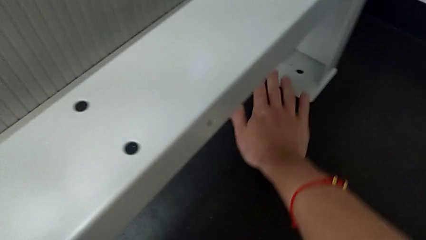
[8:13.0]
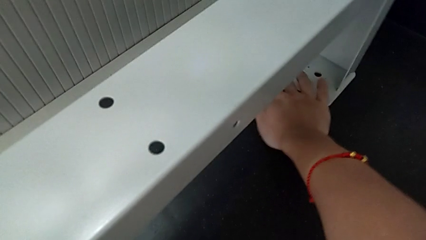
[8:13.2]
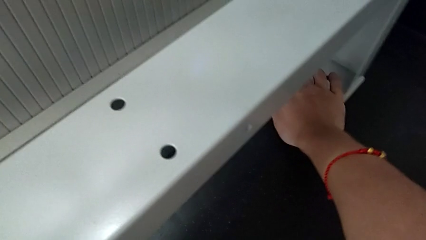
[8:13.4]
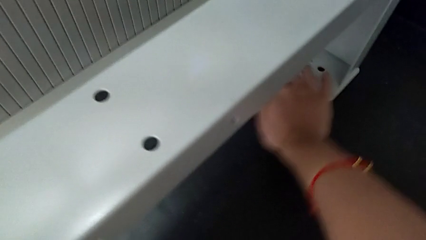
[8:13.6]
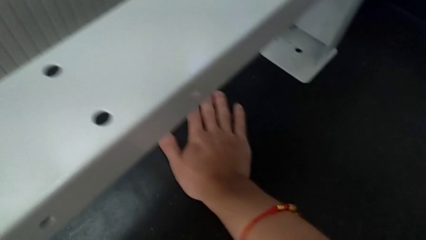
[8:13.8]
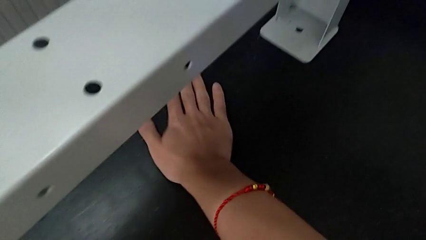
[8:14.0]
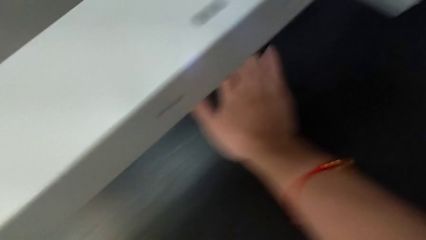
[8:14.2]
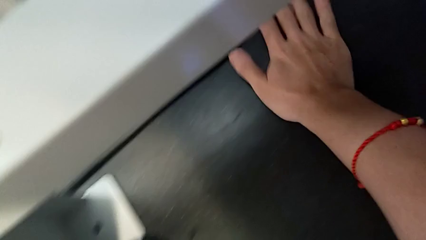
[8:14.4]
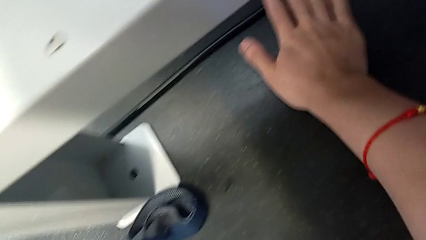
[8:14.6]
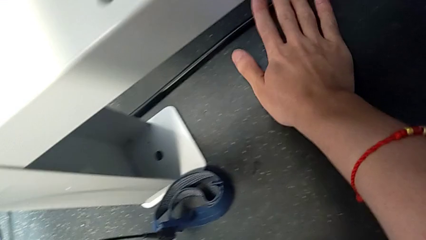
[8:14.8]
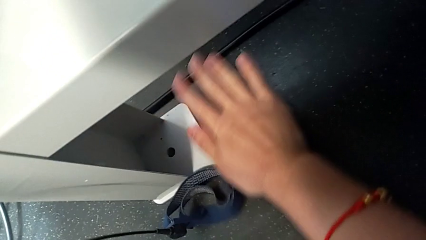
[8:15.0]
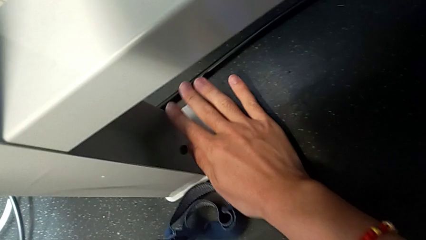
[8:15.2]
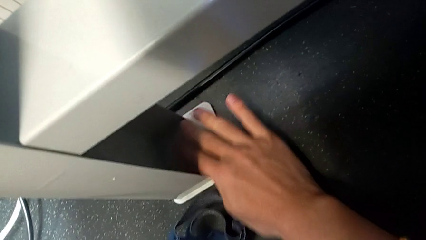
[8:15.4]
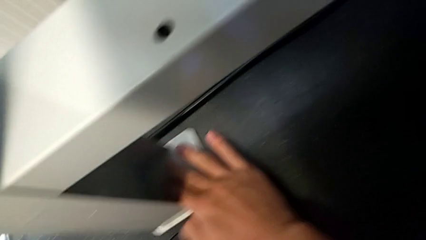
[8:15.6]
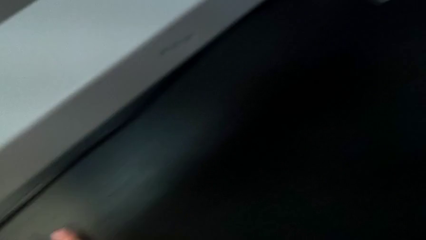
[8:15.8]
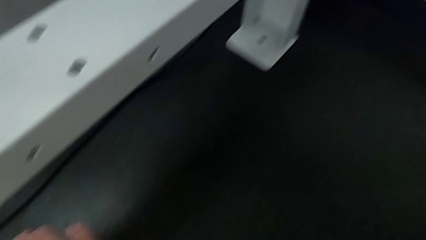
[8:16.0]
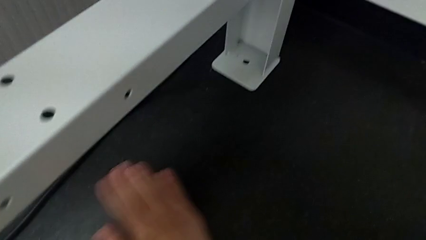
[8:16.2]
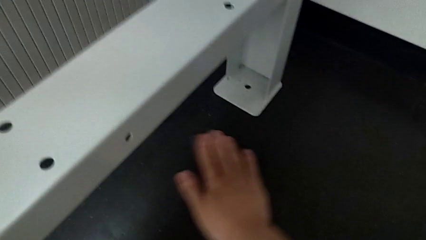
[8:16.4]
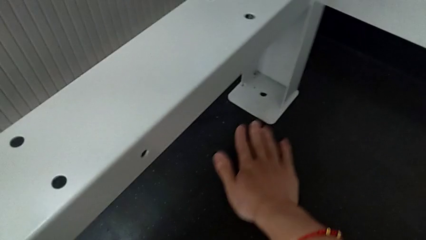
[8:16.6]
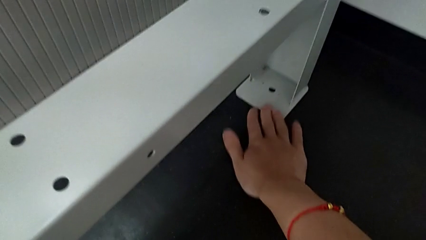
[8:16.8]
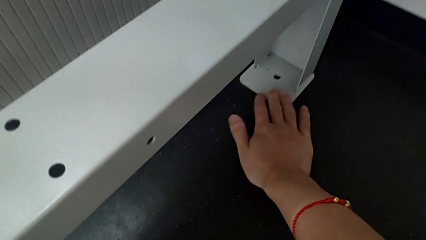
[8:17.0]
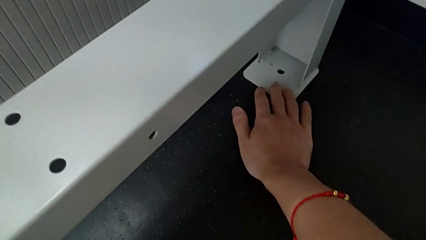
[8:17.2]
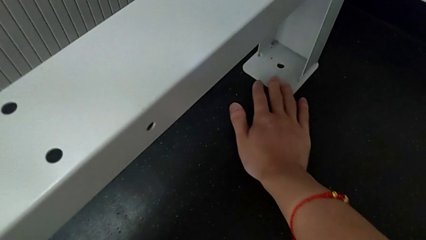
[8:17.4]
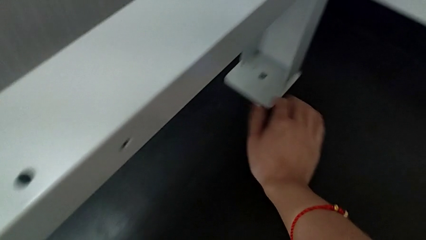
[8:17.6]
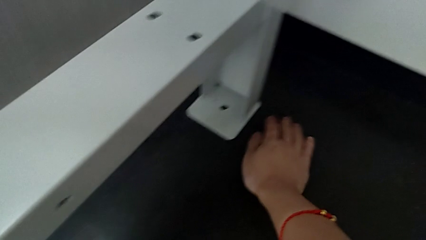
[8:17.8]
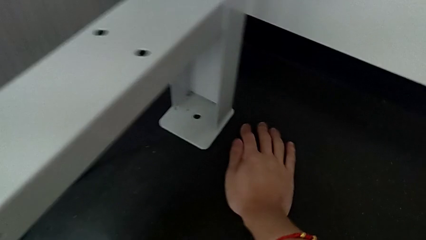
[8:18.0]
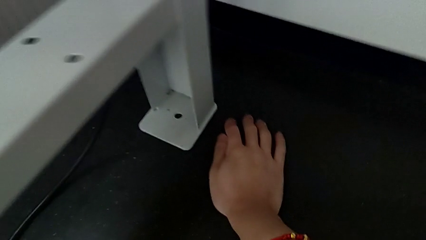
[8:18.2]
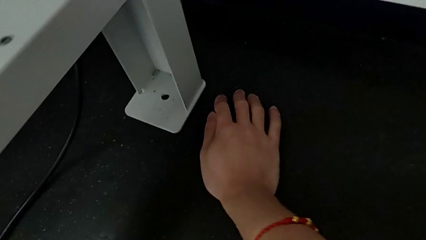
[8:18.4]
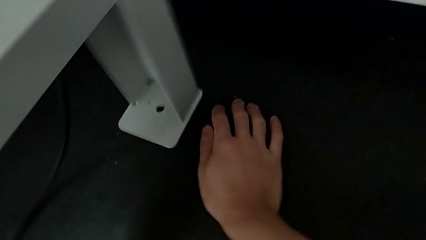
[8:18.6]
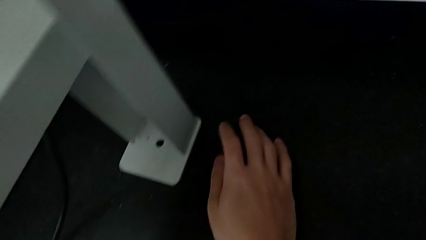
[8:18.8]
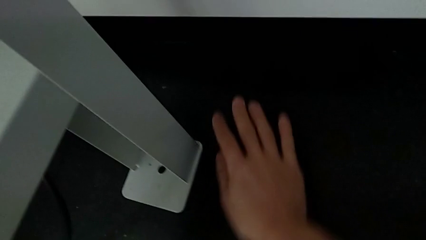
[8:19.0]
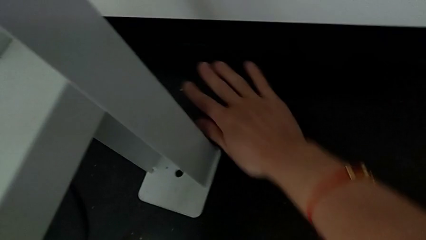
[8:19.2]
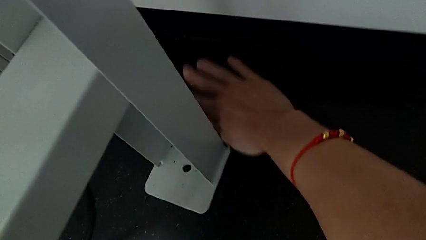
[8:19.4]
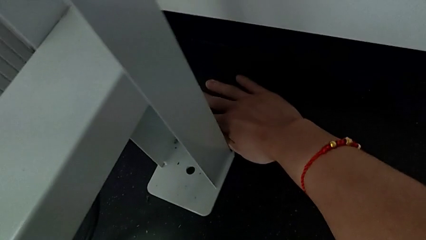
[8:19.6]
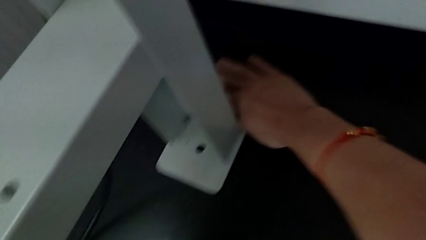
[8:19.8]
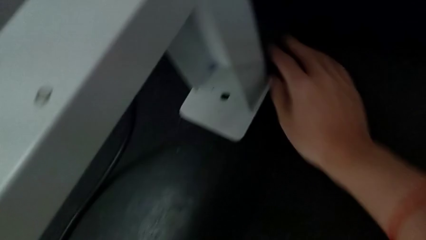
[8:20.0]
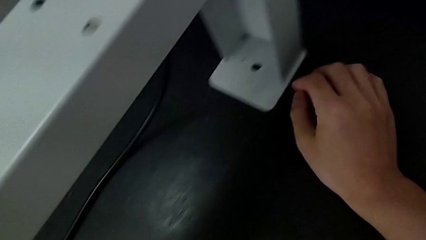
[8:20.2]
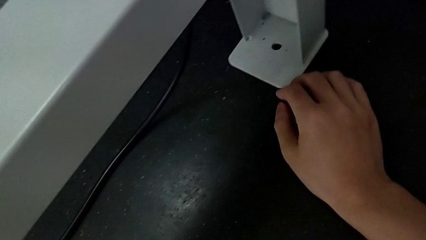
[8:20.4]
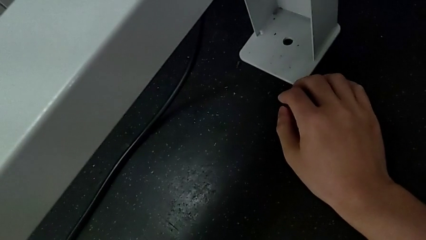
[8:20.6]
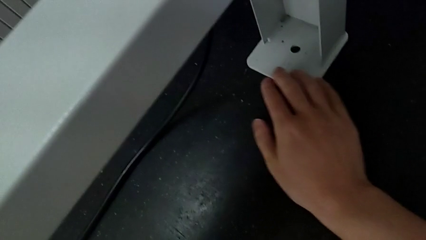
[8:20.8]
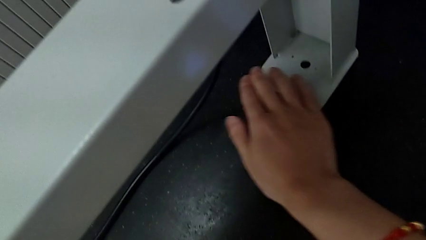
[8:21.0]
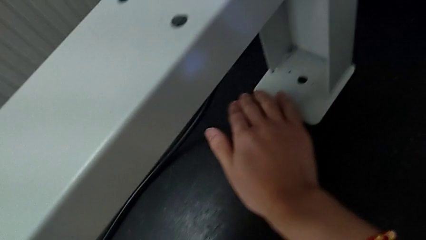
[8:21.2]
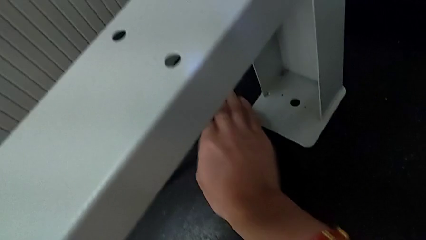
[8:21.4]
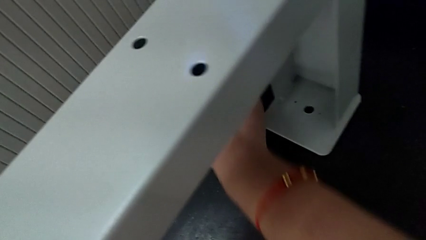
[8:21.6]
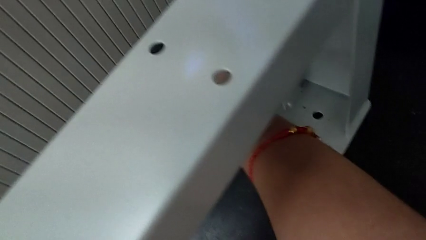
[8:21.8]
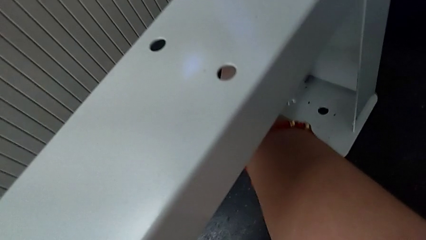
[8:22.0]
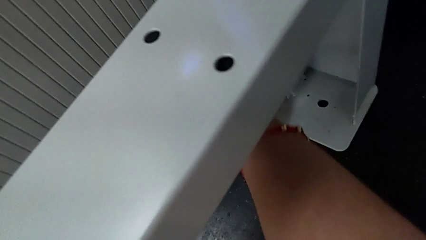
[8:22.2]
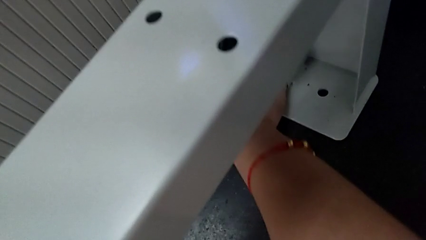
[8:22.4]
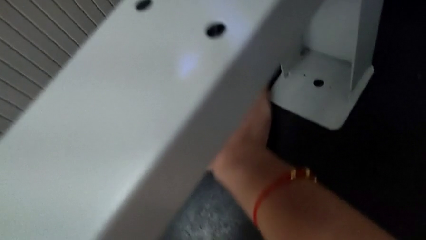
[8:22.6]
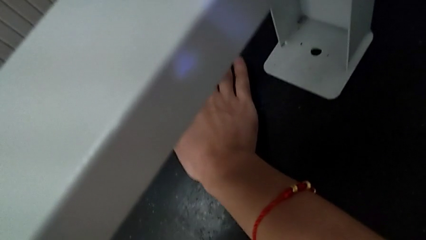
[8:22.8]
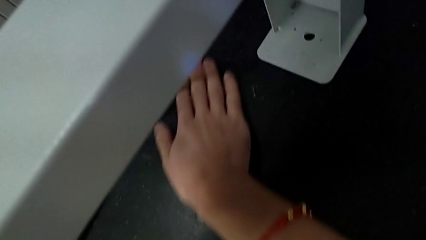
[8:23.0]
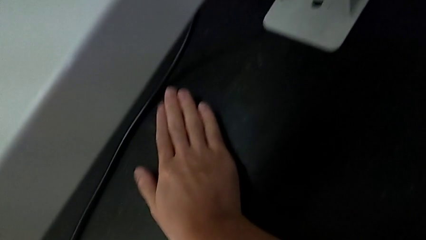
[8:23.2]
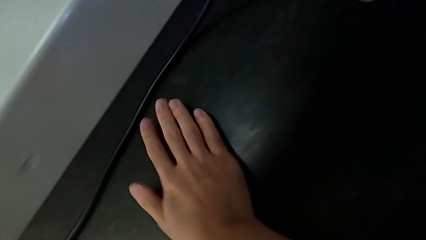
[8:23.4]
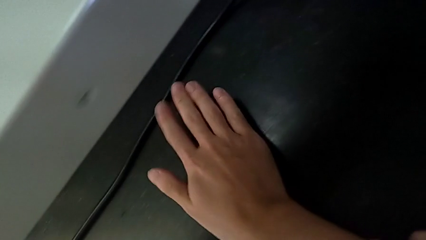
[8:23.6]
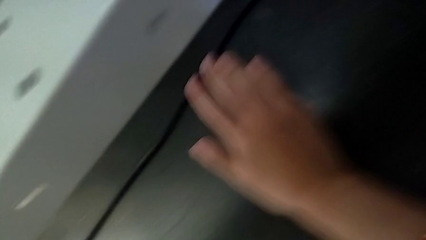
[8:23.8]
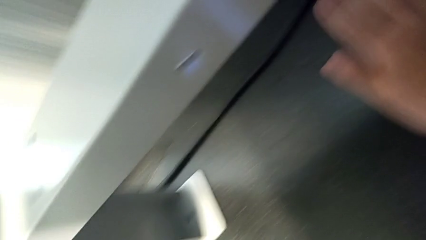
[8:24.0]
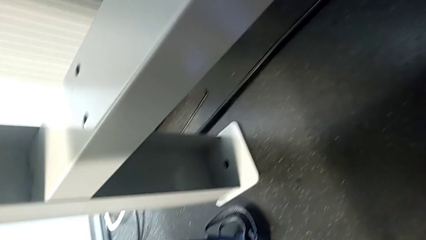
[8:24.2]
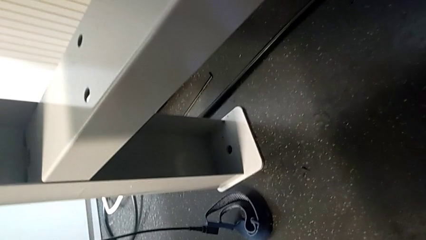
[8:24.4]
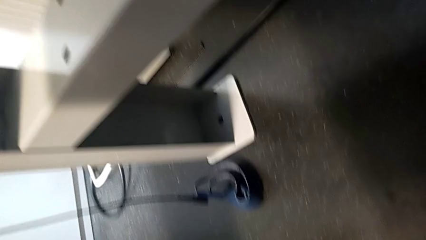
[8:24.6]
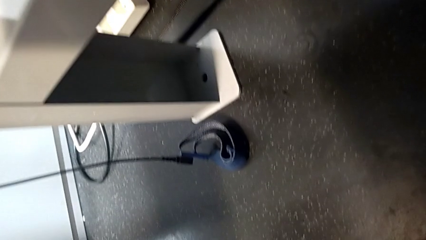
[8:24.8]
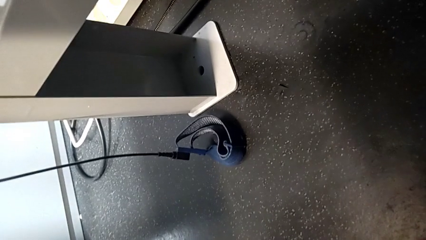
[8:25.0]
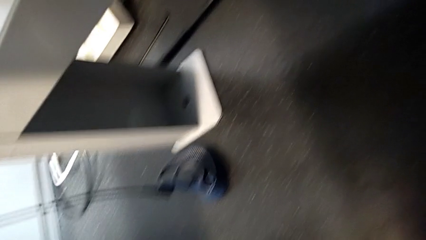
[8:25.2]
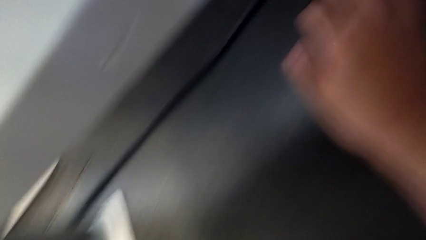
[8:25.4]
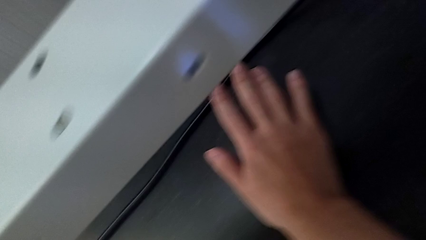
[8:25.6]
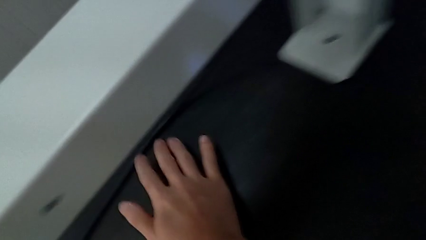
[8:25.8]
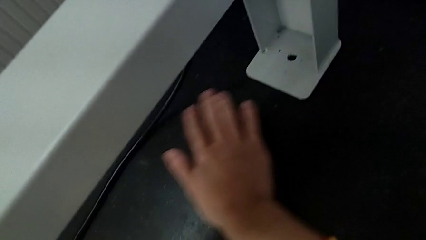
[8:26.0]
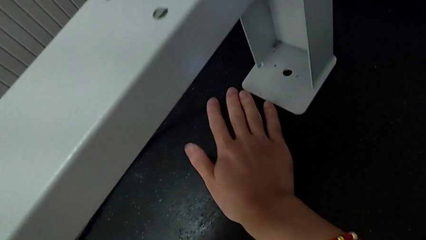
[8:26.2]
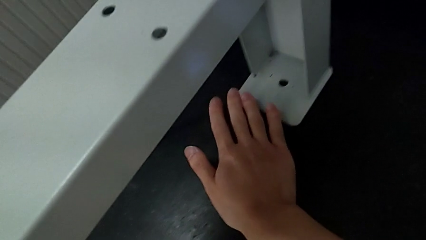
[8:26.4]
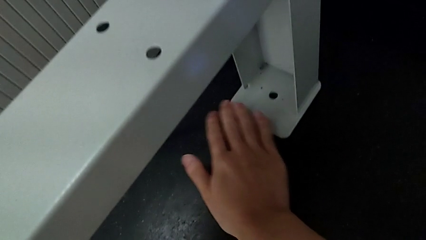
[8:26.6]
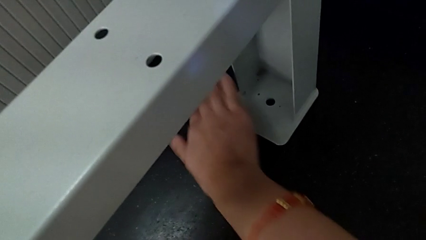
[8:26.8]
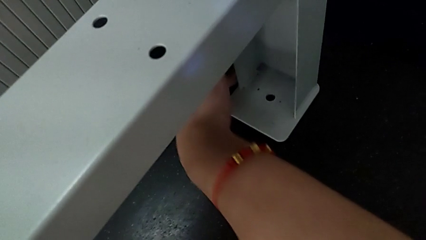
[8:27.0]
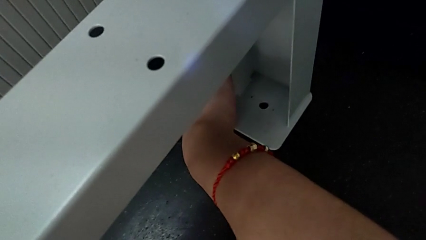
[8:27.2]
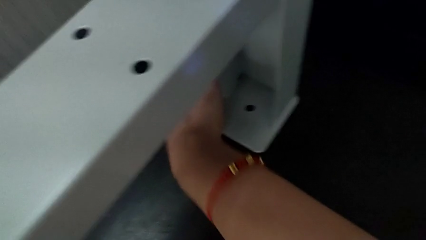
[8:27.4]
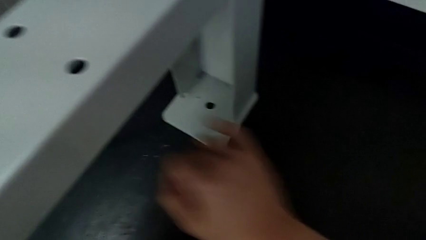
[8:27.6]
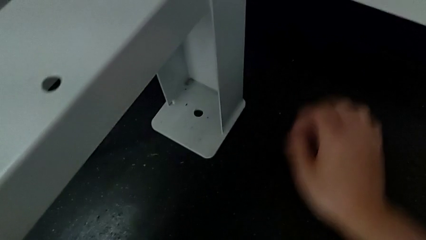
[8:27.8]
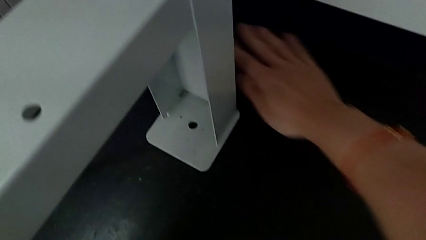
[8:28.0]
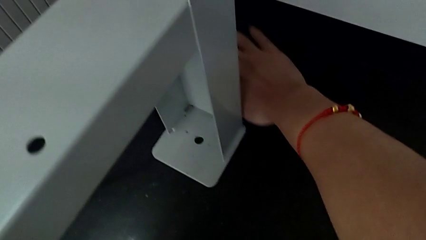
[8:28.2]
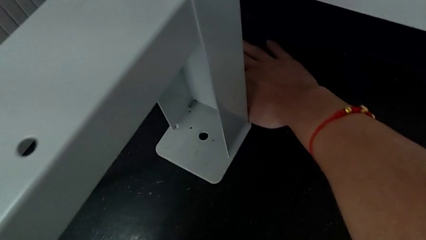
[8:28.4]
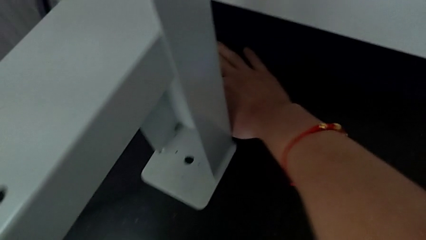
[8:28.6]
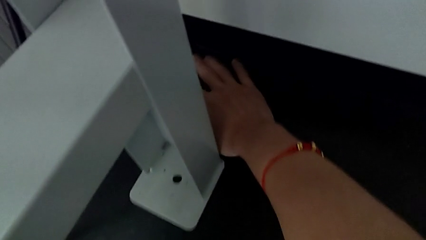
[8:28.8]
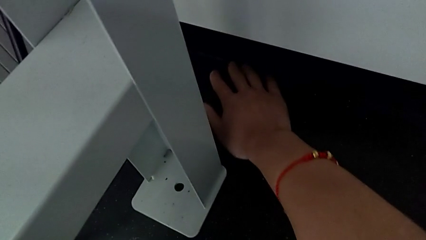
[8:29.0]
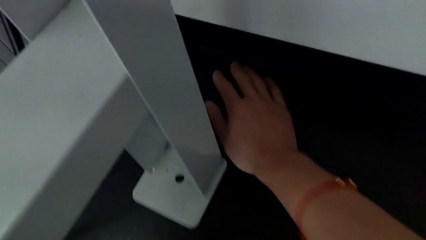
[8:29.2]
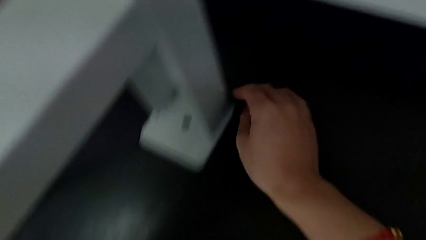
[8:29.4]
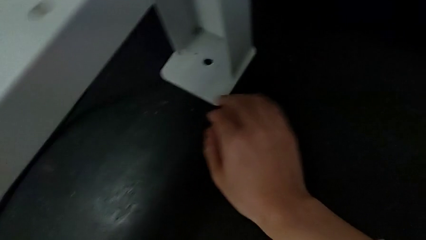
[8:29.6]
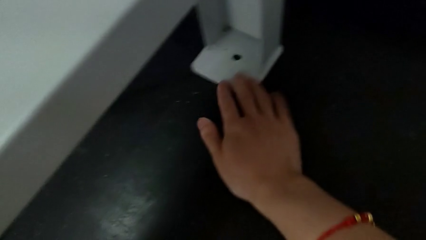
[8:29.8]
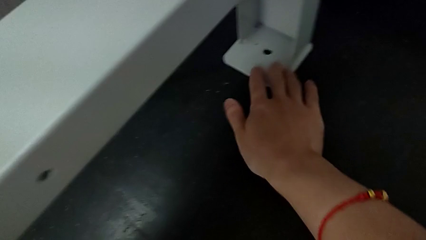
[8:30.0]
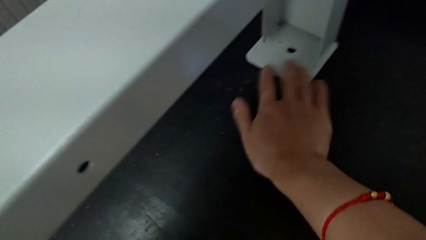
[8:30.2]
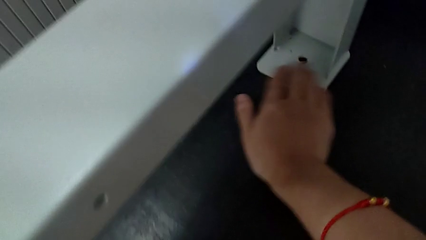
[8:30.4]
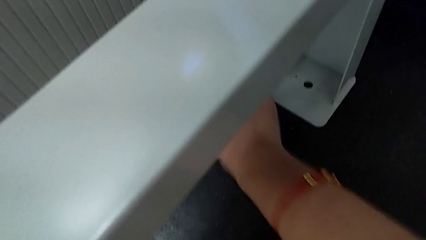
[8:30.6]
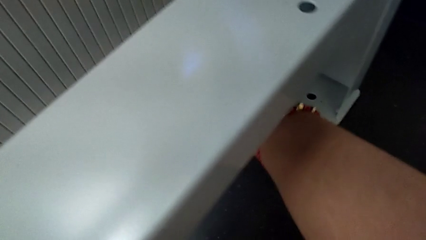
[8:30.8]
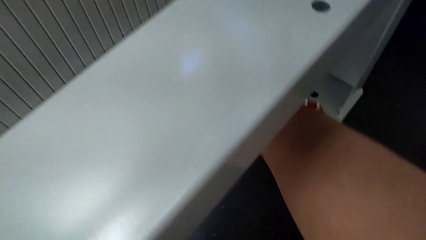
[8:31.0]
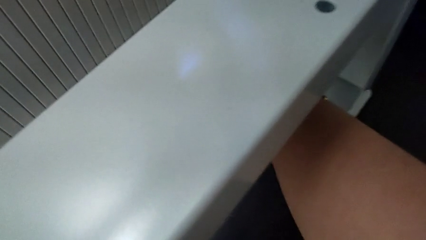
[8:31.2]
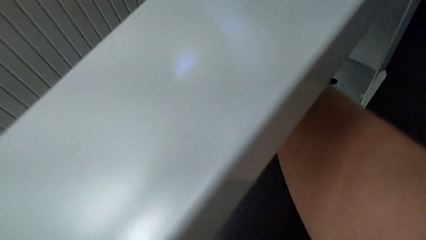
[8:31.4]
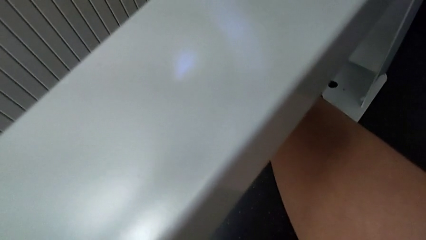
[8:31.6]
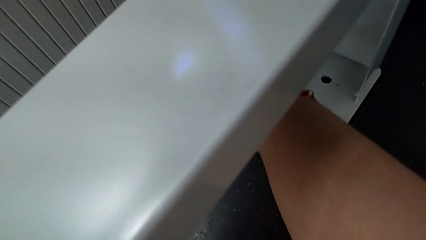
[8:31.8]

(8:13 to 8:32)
The camera wearer is inspecting the floor to find the screw. They keep inspecting the tray behind.
